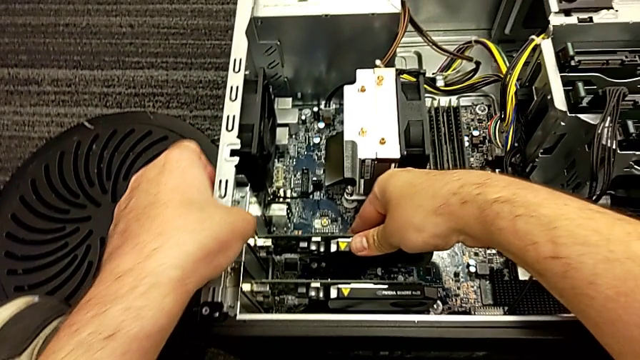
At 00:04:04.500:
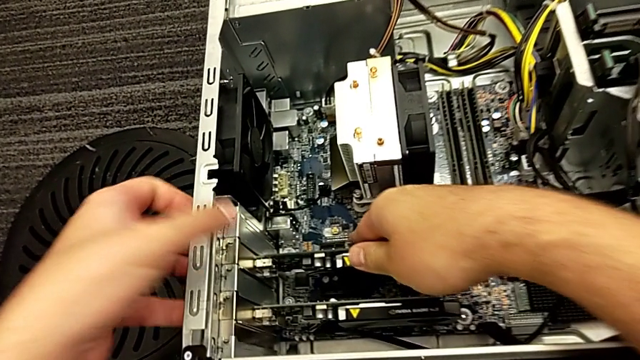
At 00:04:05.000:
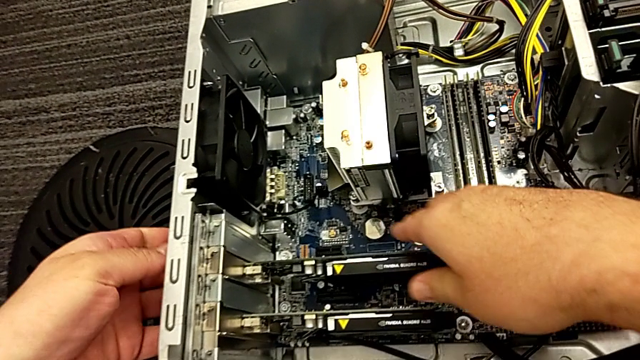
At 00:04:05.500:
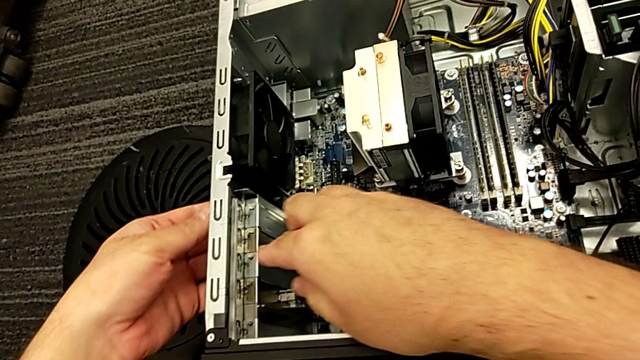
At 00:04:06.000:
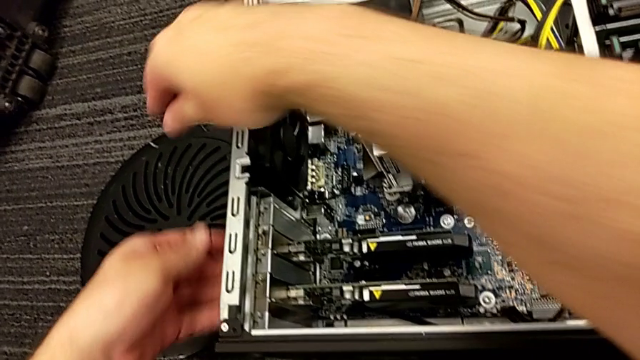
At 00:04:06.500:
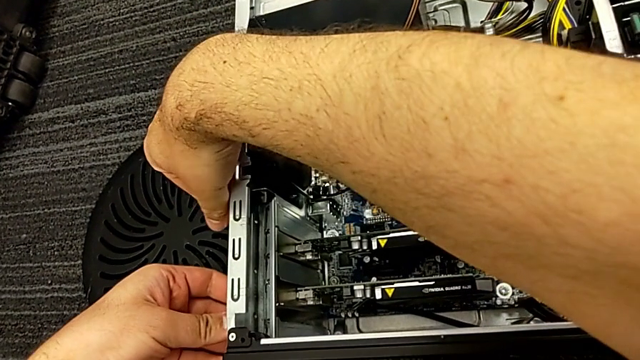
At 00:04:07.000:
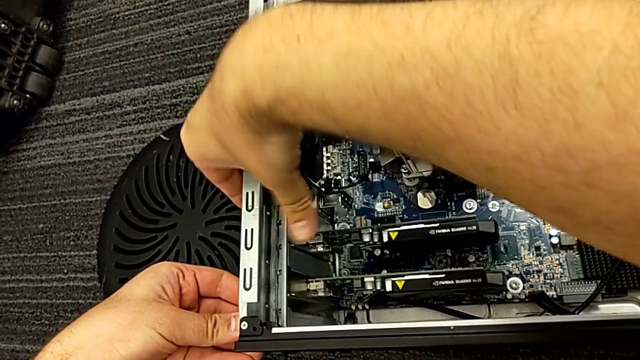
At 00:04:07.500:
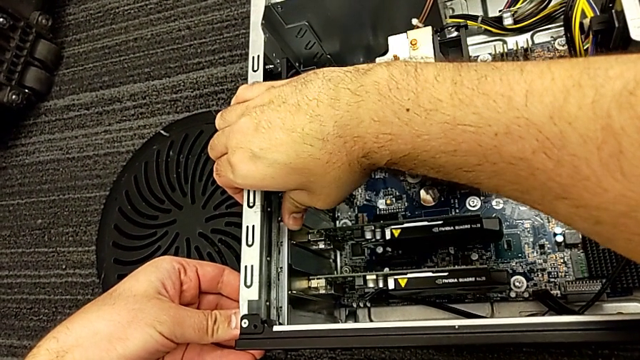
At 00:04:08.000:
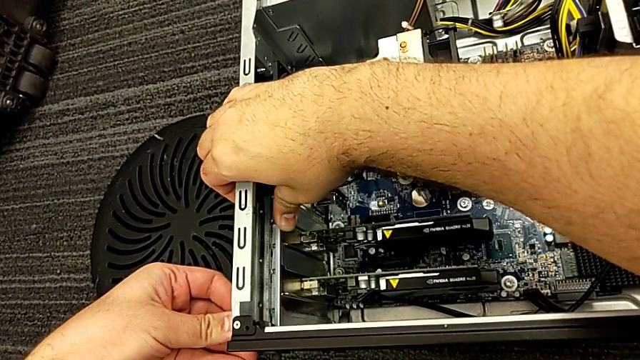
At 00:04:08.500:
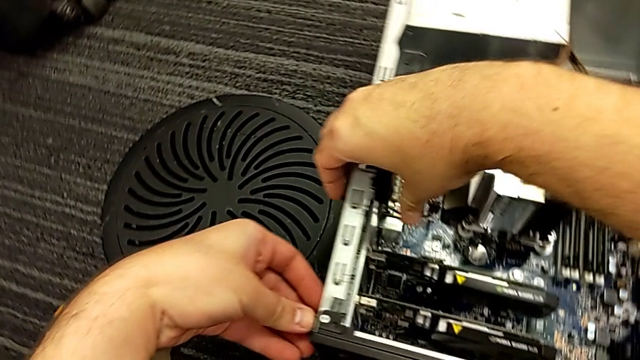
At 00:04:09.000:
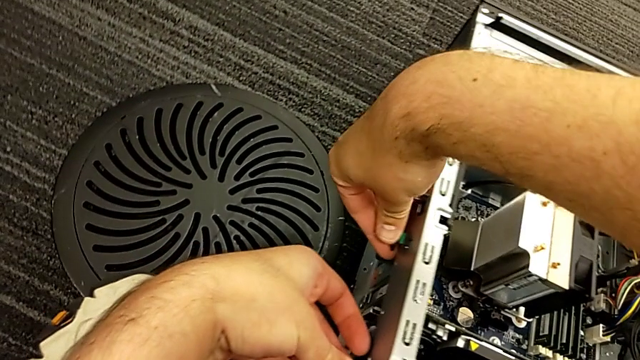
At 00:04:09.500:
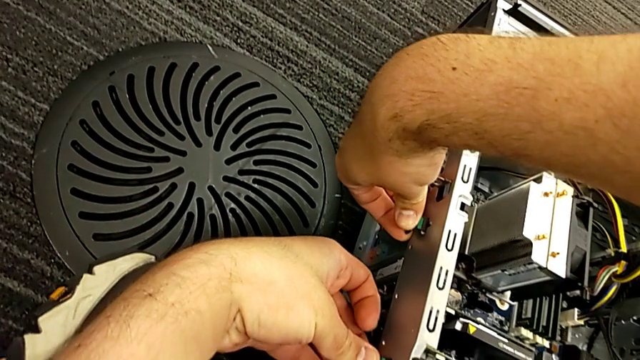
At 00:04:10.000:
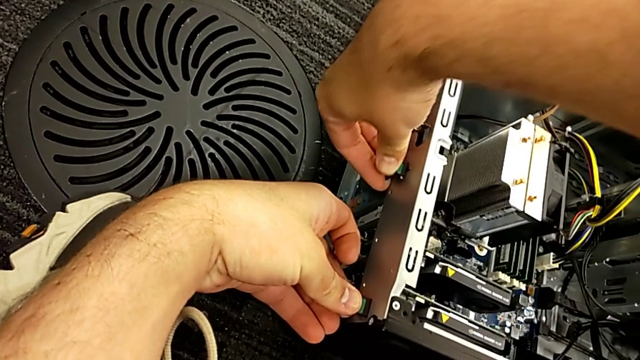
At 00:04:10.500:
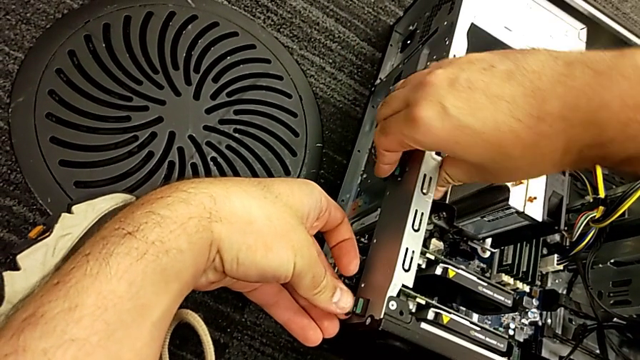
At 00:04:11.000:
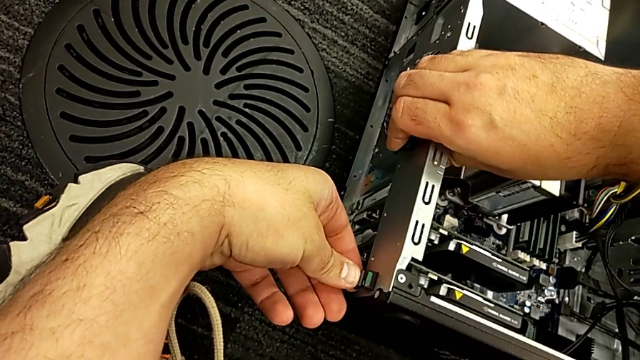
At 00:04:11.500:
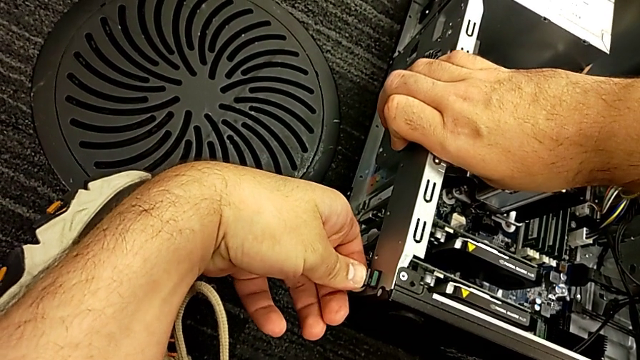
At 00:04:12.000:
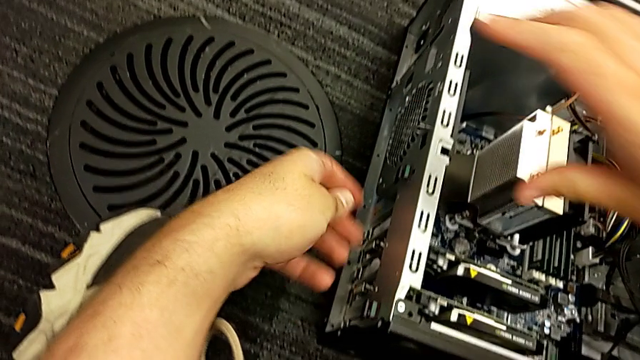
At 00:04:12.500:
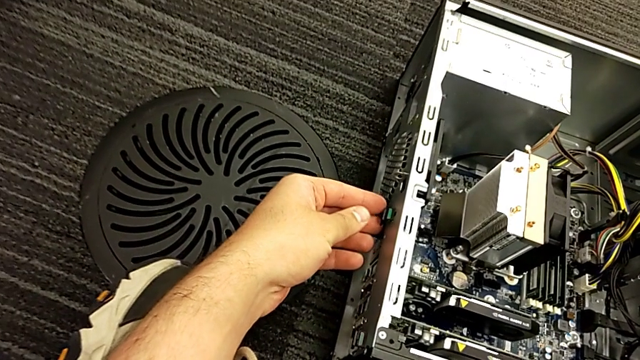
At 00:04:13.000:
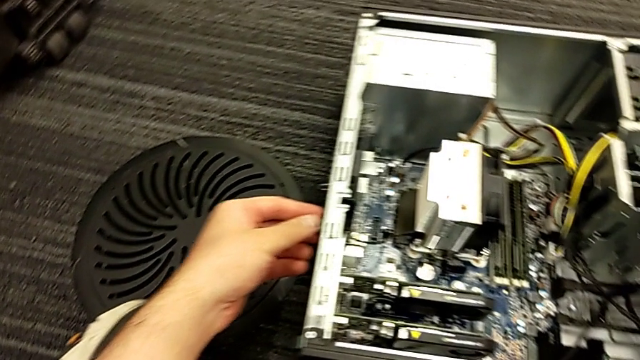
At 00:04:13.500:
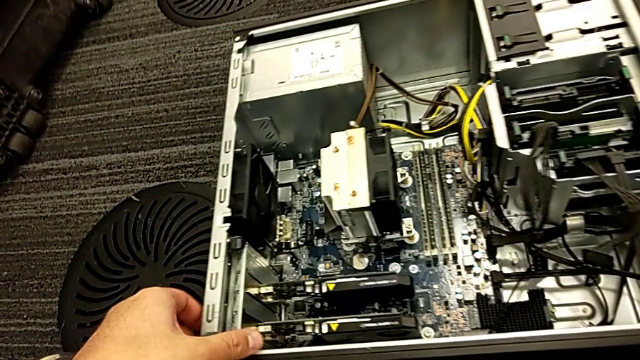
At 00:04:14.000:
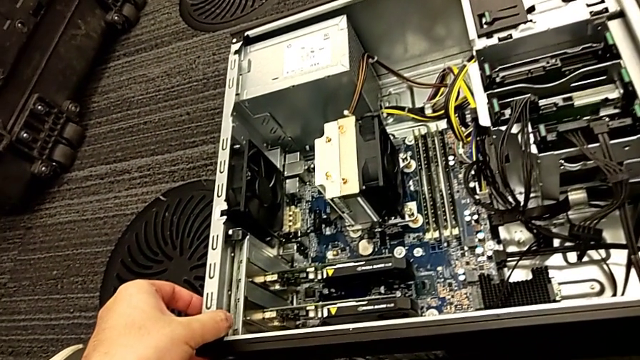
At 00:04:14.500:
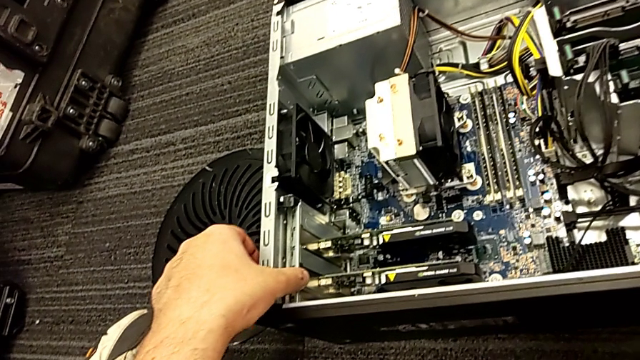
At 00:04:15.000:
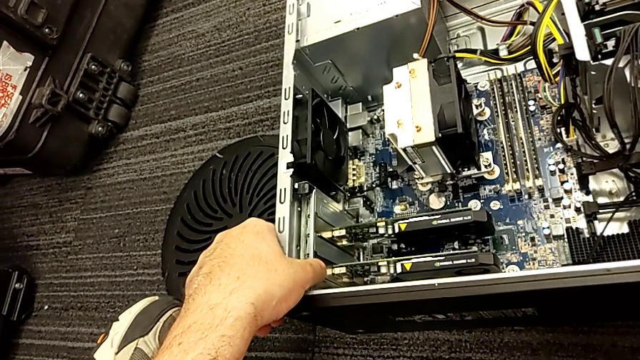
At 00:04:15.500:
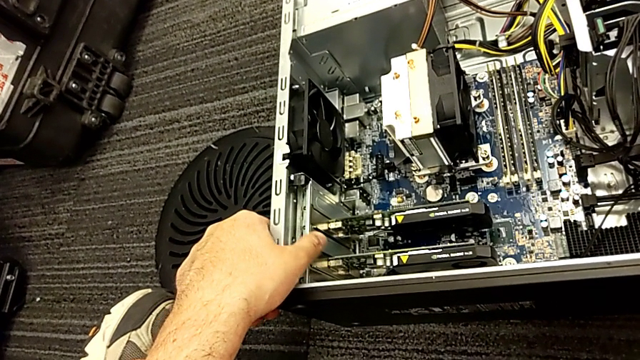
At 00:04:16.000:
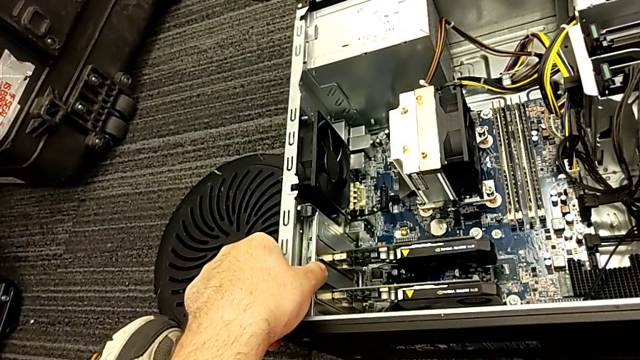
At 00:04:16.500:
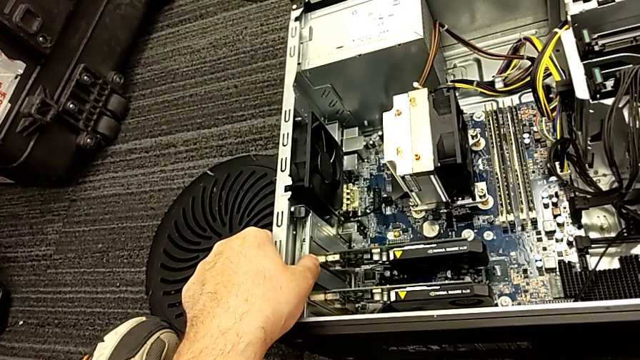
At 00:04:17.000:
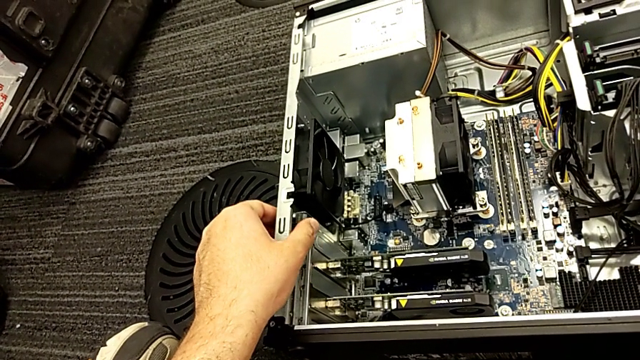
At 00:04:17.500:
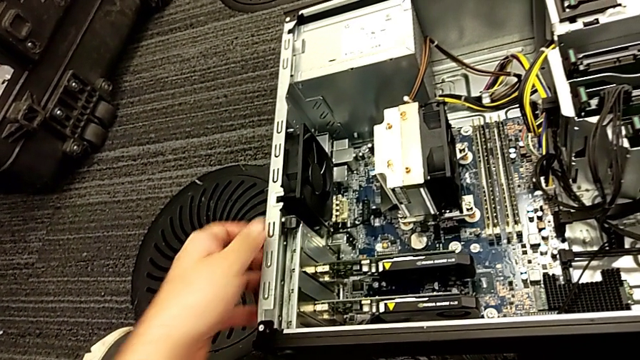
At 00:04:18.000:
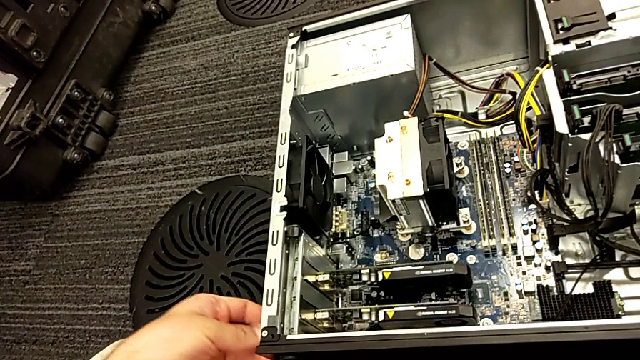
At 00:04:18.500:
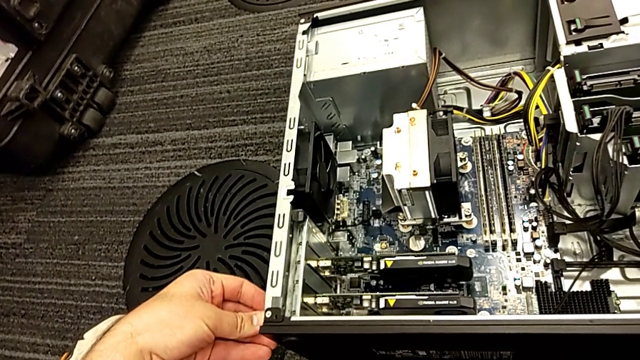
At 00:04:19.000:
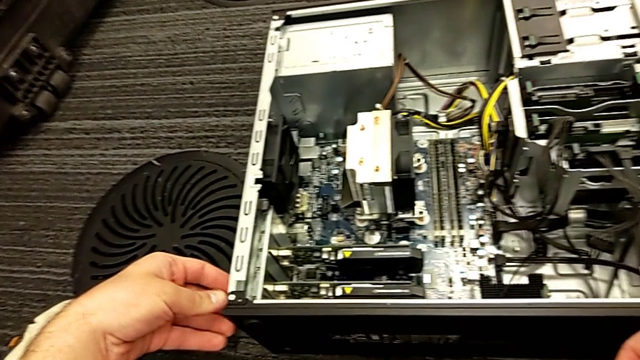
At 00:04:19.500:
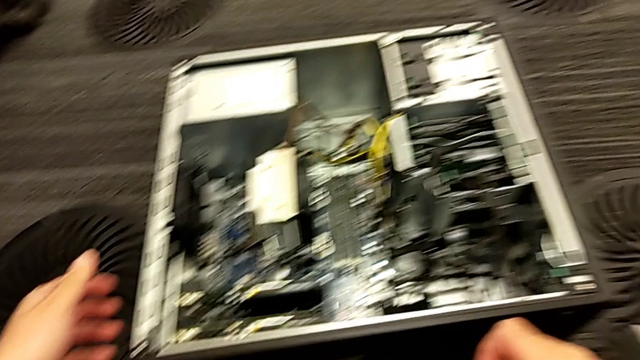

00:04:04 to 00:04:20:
The camera wearer locks the graphic cards. They lock the computer tab.

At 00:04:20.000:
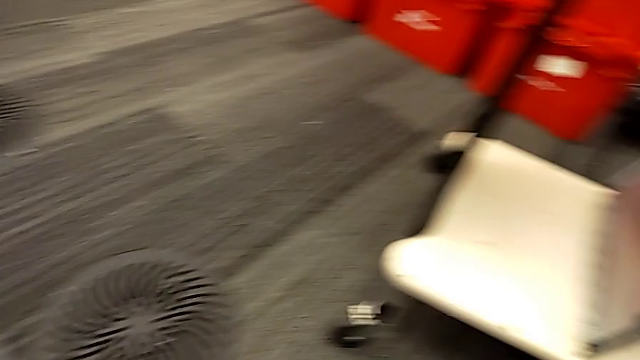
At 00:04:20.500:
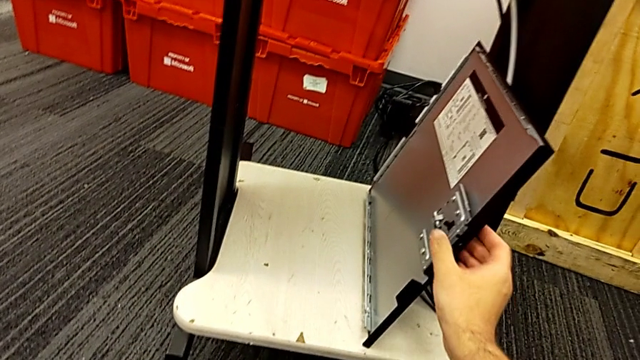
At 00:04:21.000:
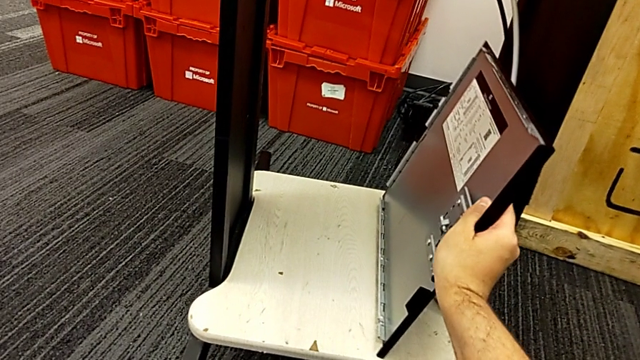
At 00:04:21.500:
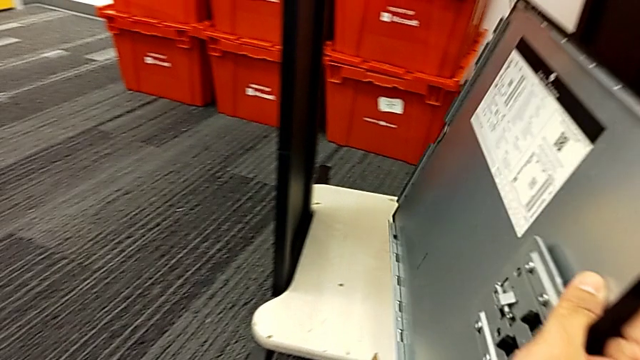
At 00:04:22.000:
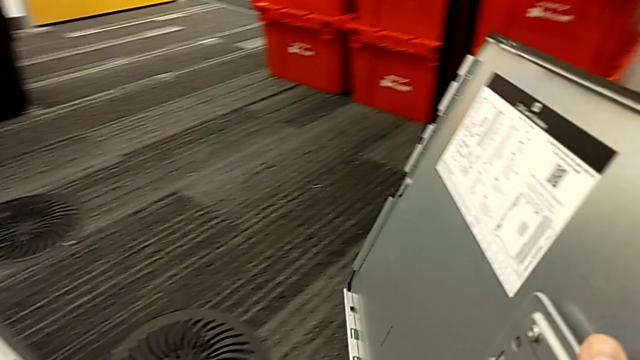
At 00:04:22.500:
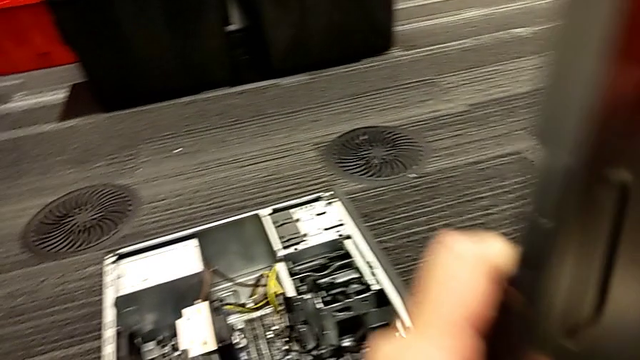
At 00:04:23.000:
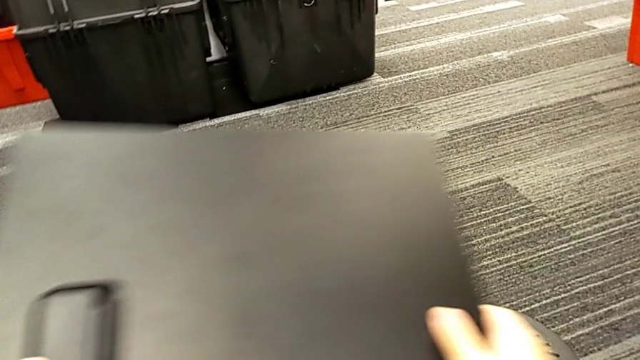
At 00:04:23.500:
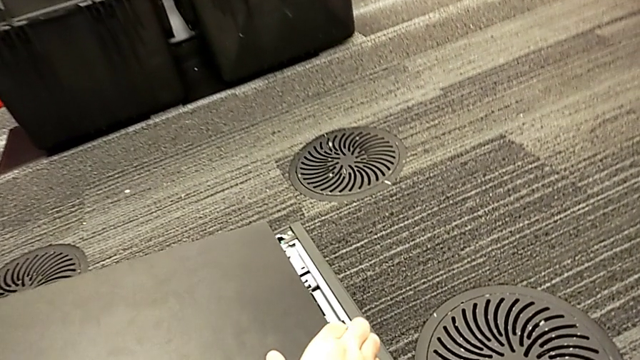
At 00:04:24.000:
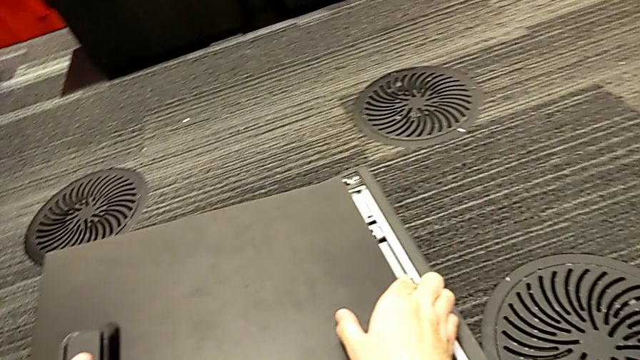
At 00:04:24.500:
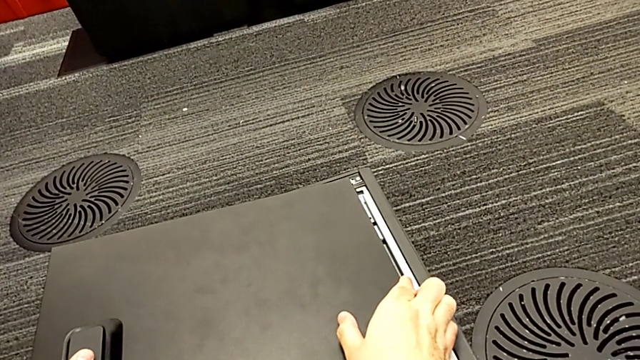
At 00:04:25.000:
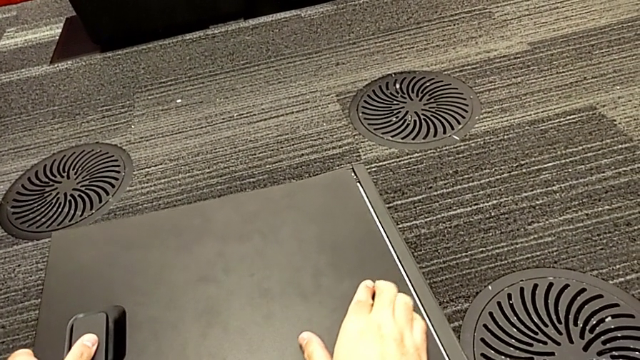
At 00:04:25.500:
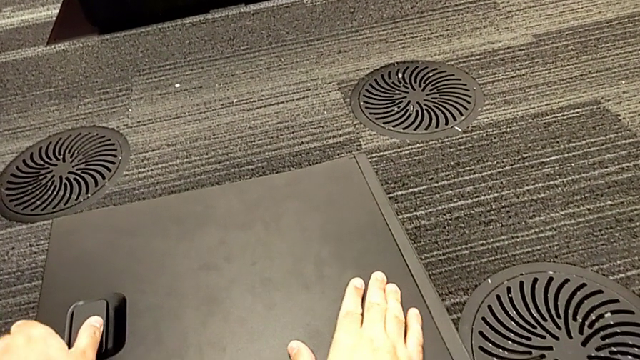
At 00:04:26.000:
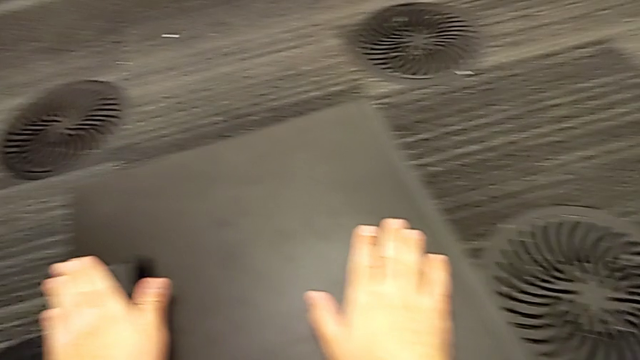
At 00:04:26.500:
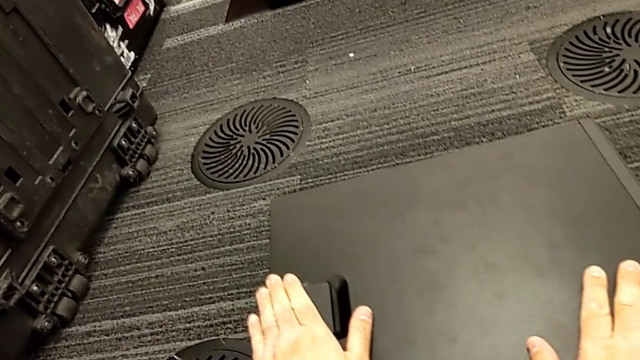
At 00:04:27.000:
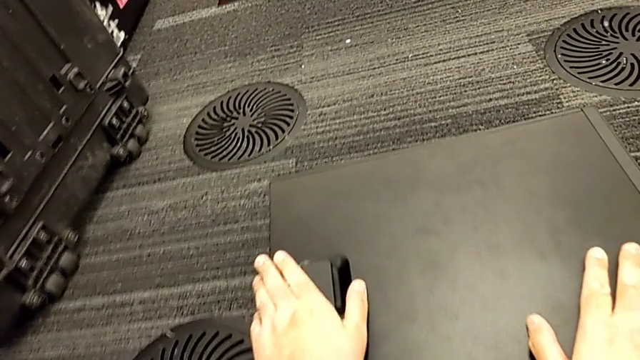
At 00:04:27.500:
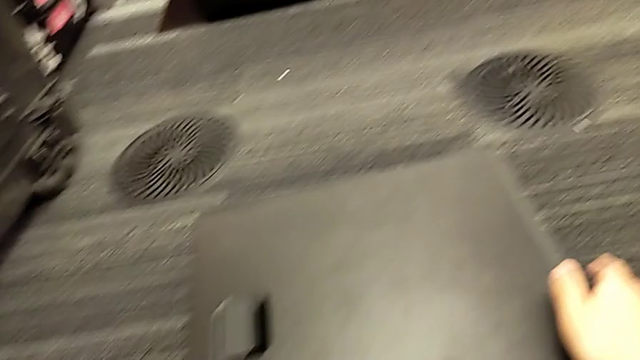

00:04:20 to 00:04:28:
The camera wearer assembles the cover. They grab the cover and close the computer tower.
